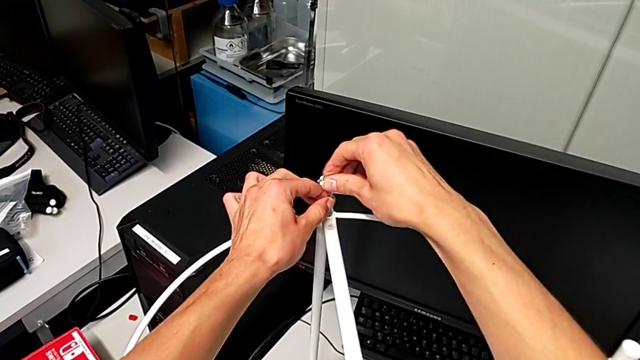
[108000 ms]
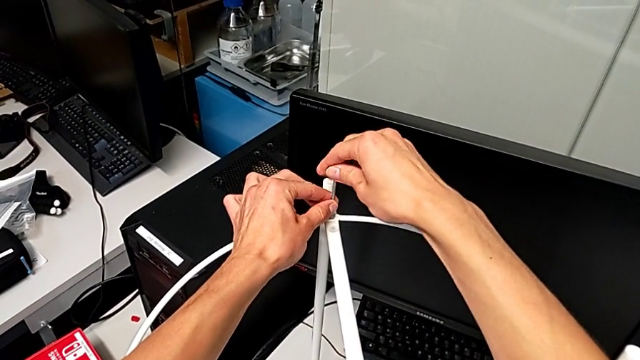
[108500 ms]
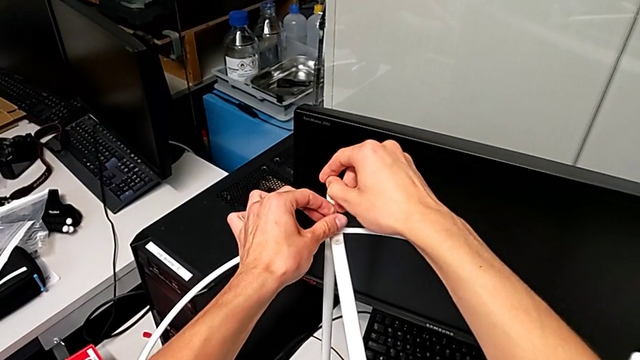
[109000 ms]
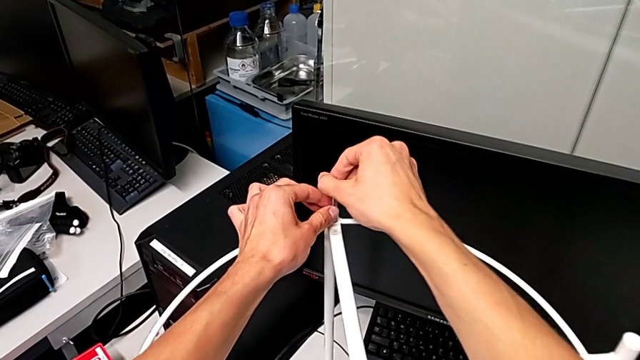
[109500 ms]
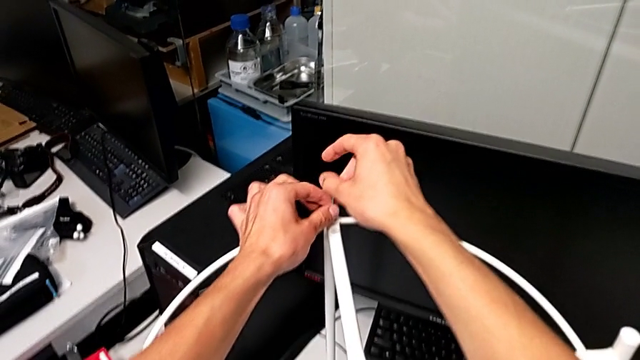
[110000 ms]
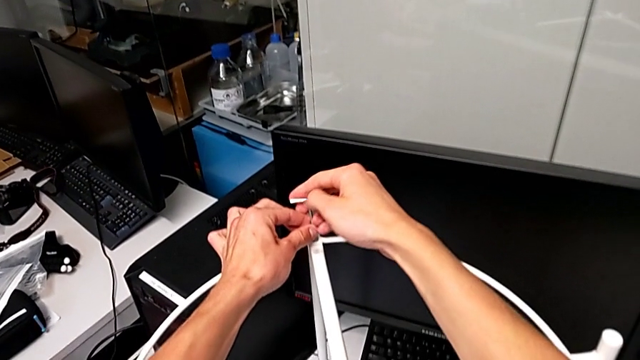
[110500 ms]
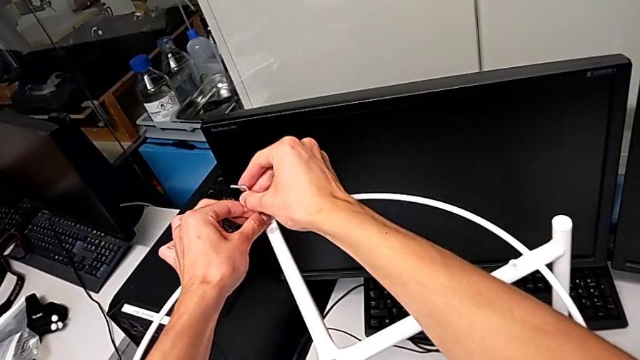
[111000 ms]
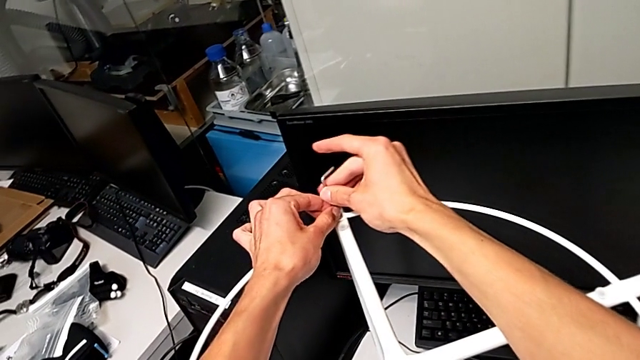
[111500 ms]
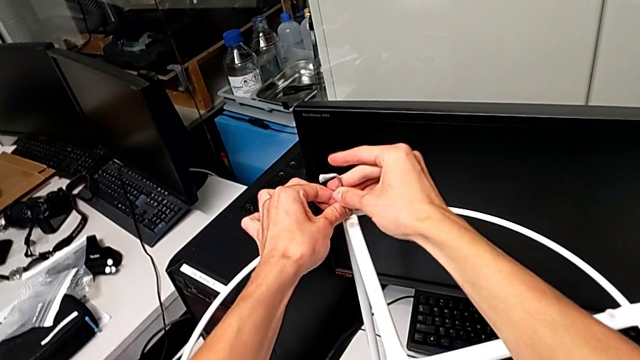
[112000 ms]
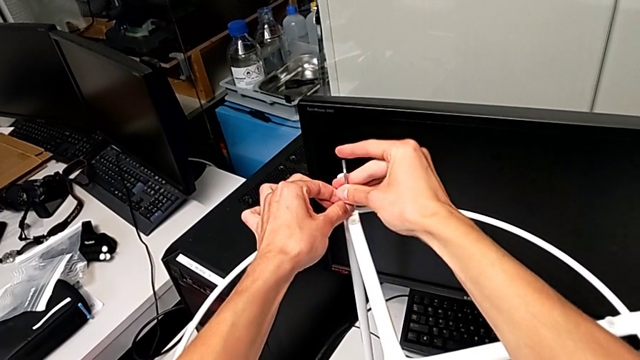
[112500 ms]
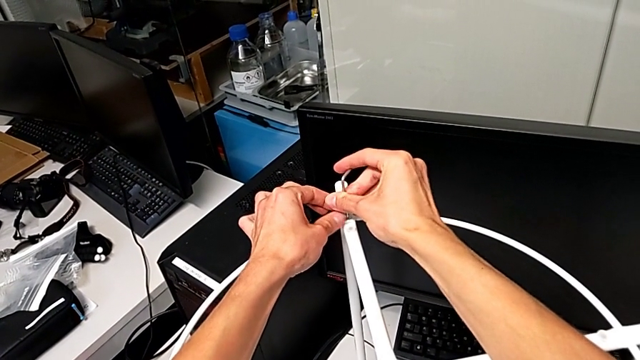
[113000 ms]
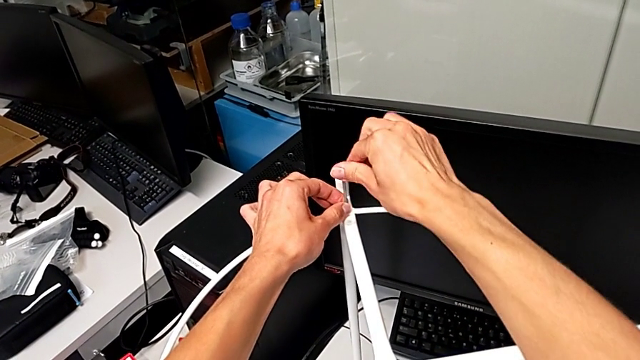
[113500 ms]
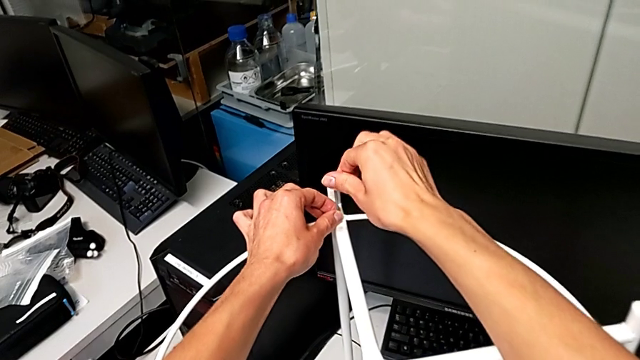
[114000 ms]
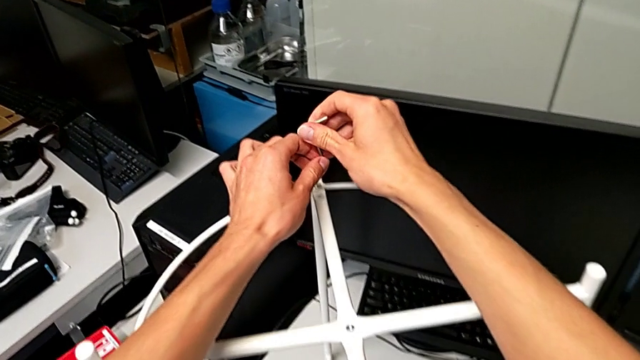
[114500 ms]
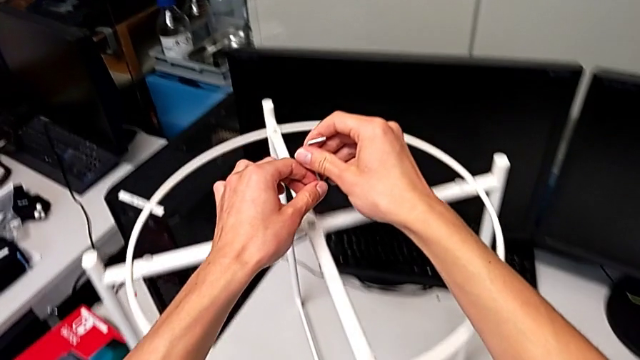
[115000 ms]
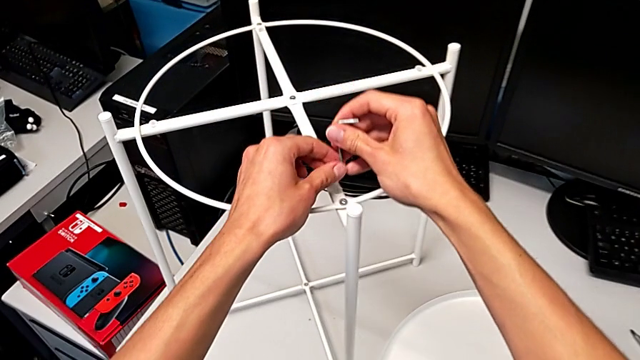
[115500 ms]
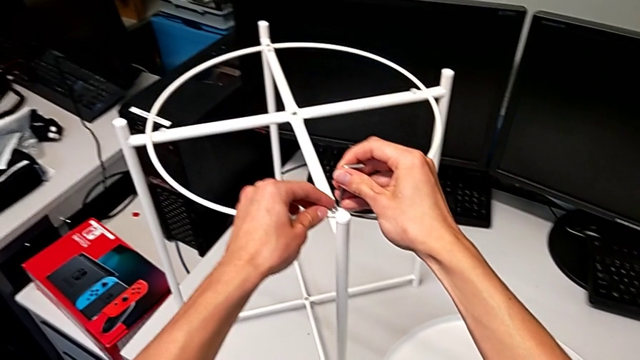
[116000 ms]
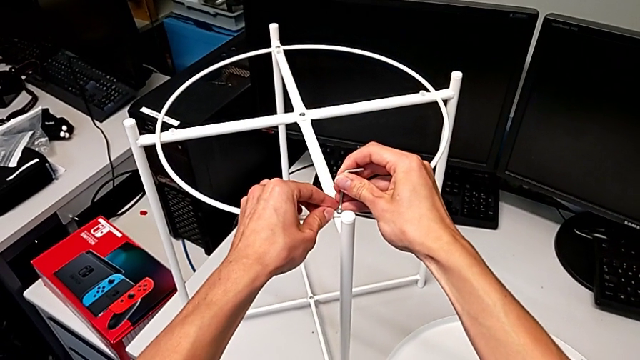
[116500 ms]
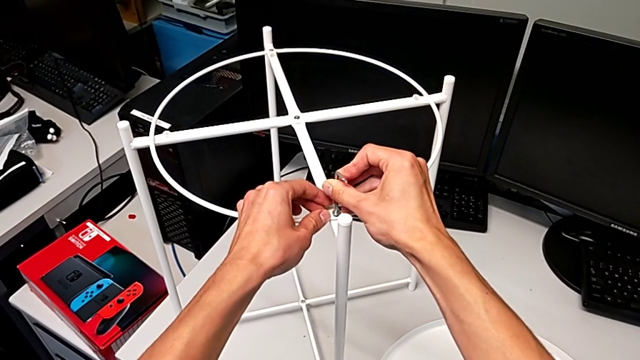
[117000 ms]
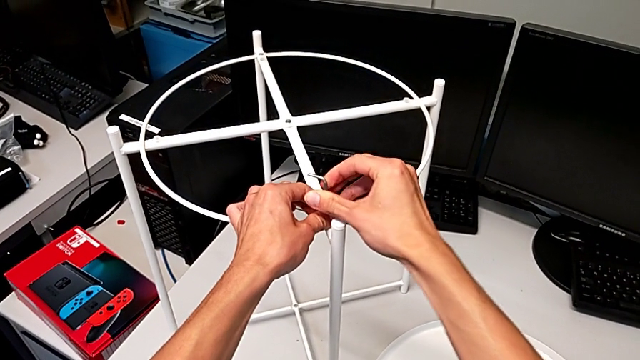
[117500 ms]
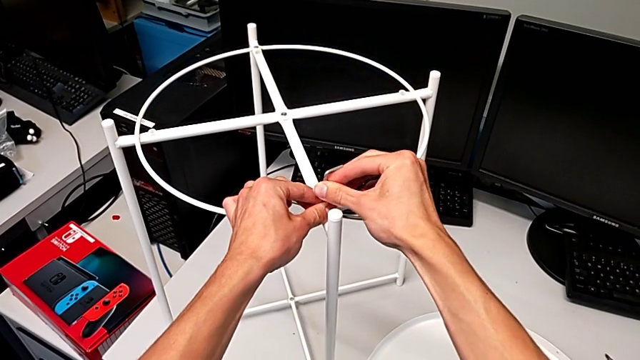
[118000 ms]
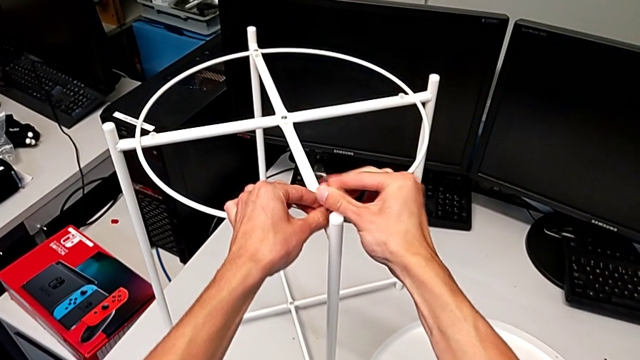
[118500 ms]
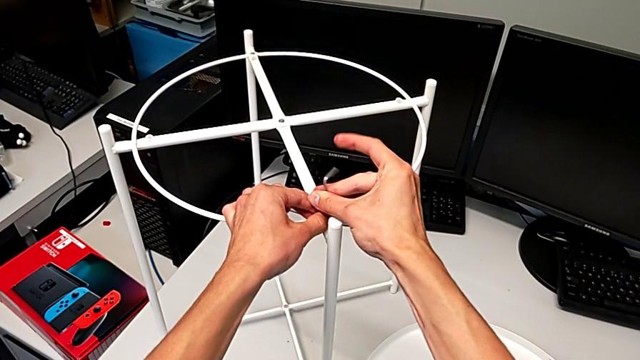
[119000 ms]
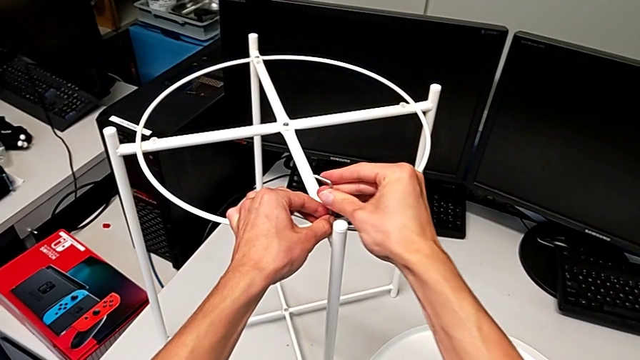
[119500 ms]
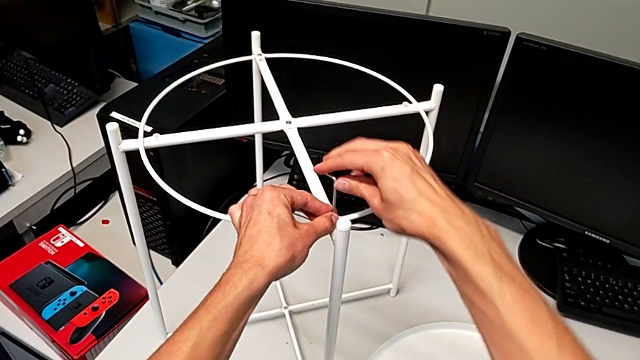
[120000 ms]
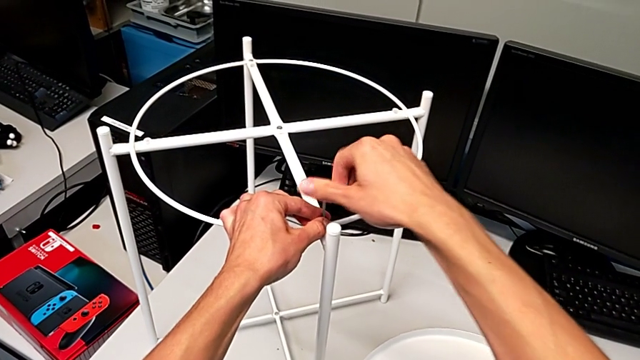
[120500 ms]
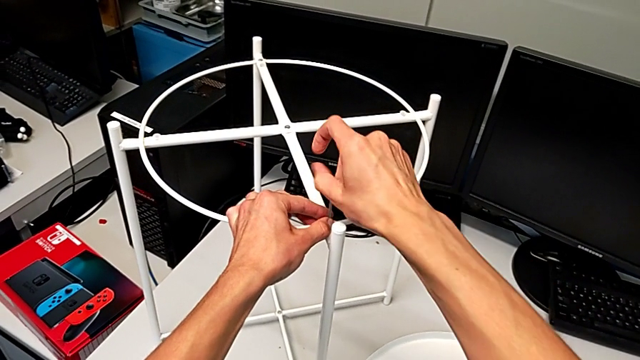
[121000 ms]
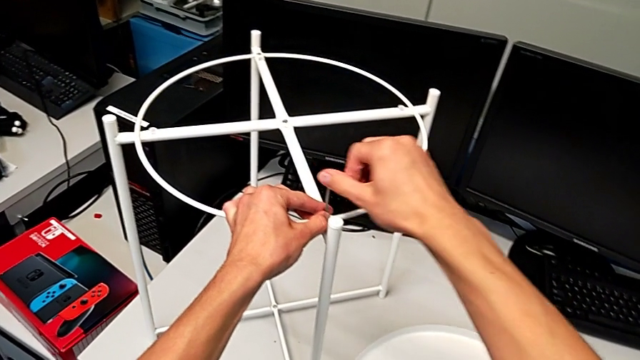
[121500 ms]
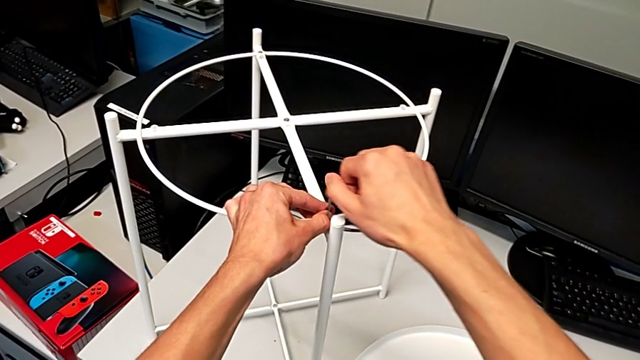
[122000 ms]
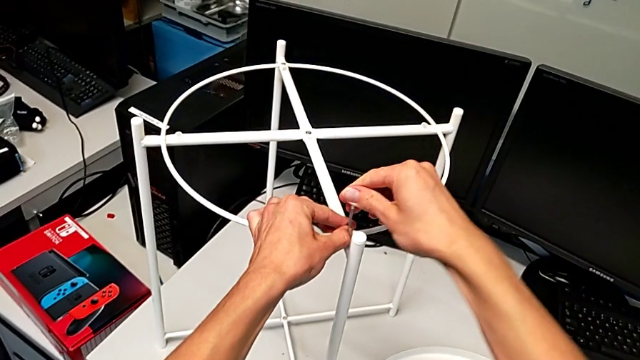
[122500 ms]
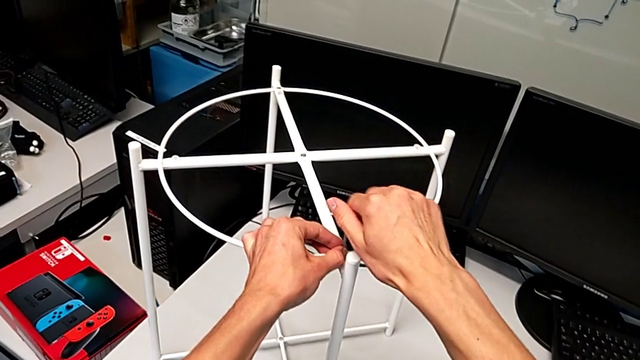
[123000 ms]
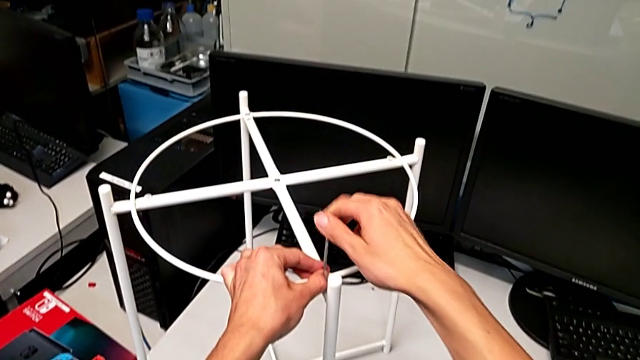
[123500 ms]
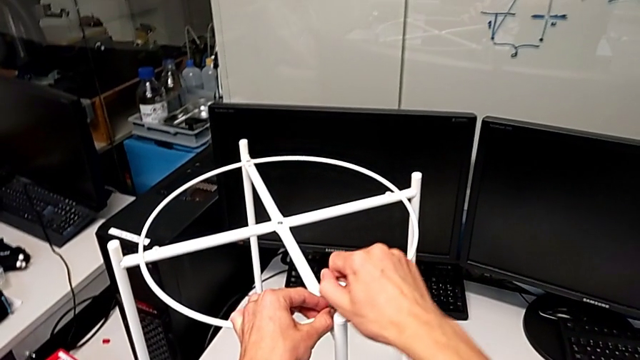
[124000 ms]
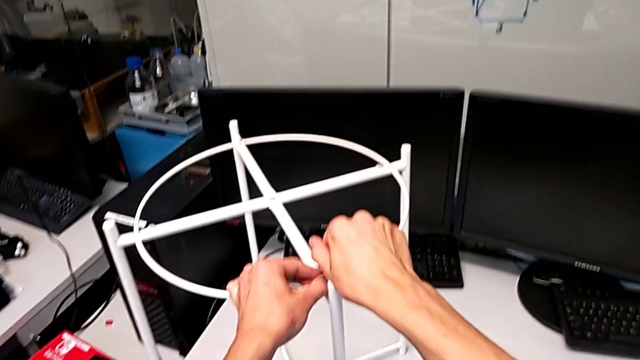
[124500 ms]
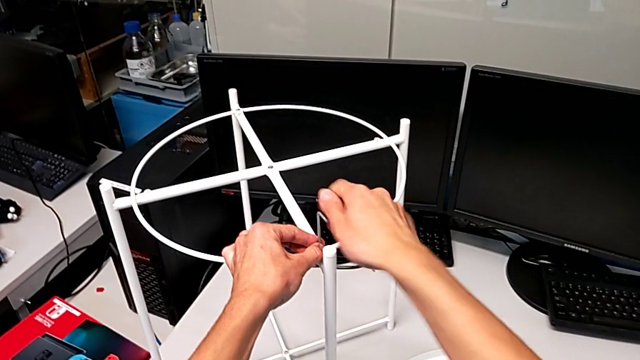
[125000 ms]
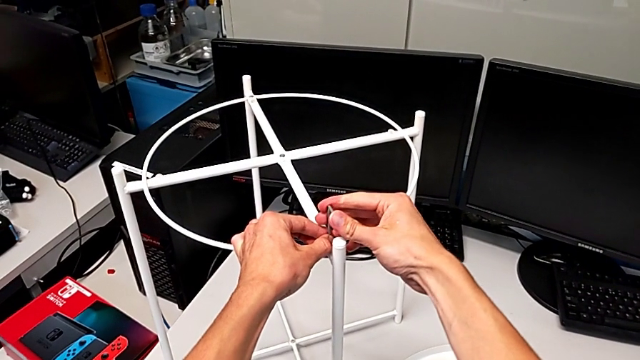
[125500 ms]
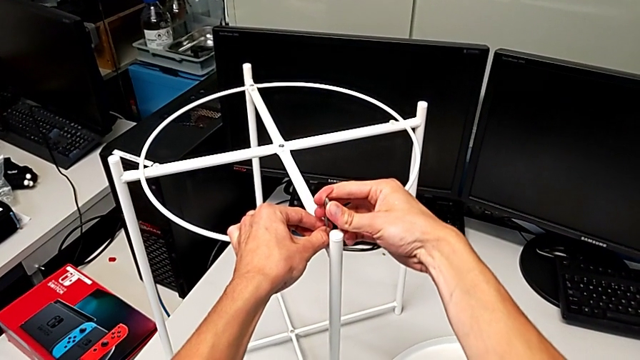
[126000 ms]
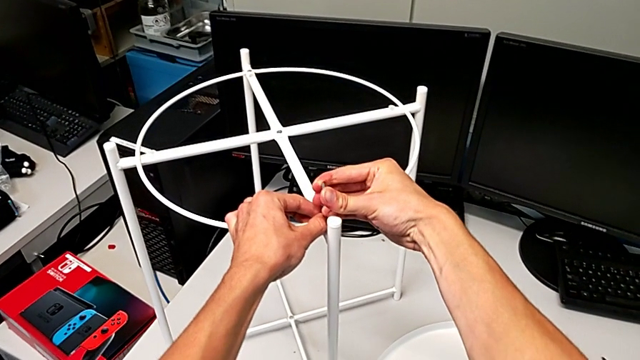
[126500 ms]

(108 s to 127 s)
The camera wearer is screwing the hex socket heads onto the circle. They keep screwing the second hex socket head and screw the first hex socket head.

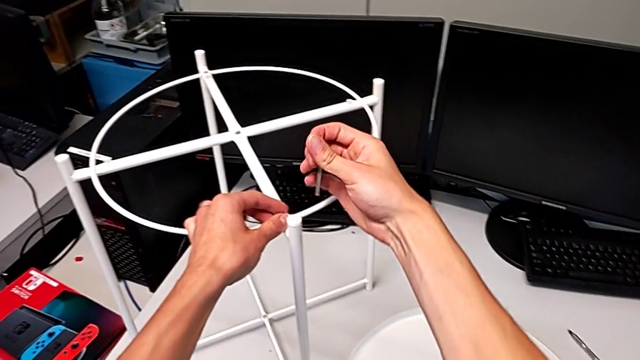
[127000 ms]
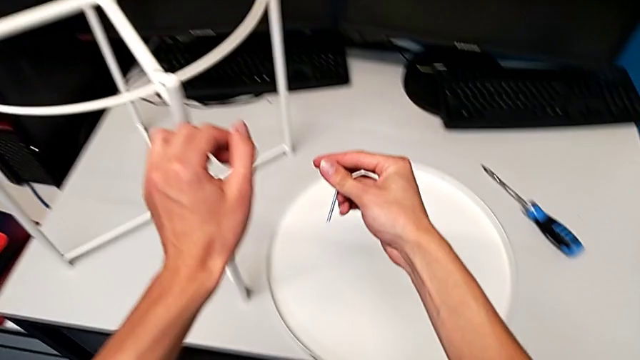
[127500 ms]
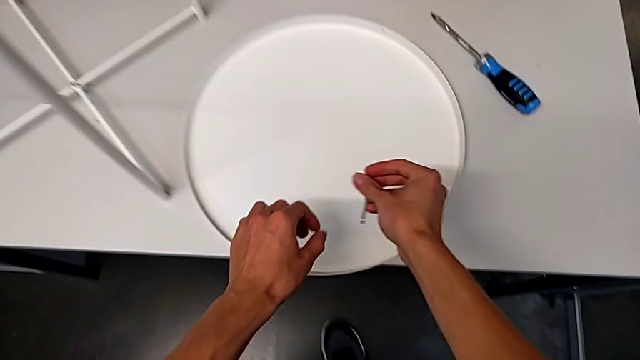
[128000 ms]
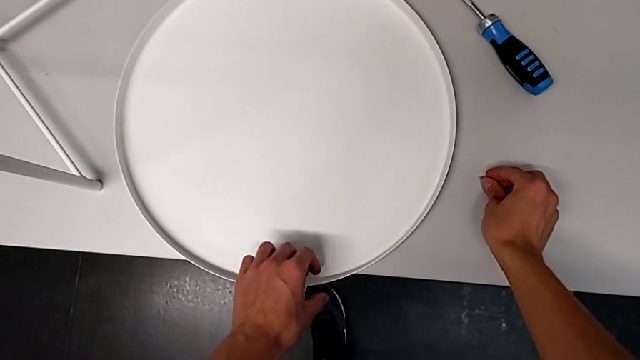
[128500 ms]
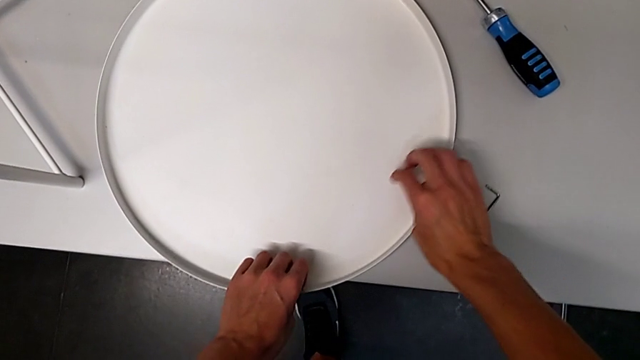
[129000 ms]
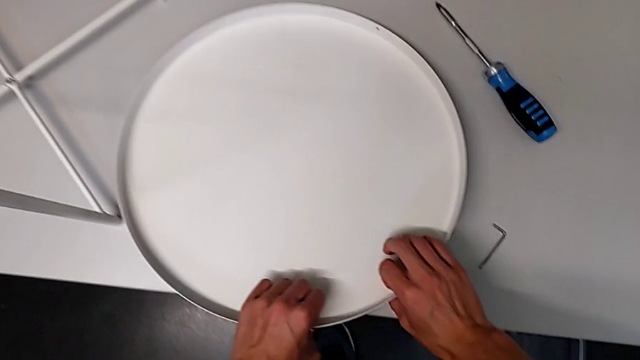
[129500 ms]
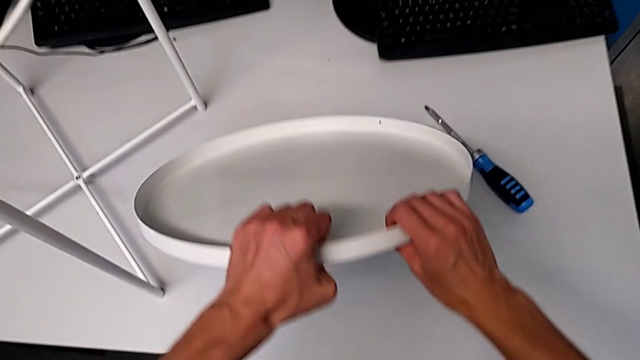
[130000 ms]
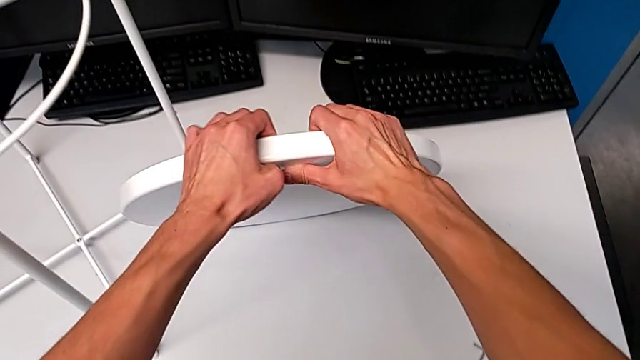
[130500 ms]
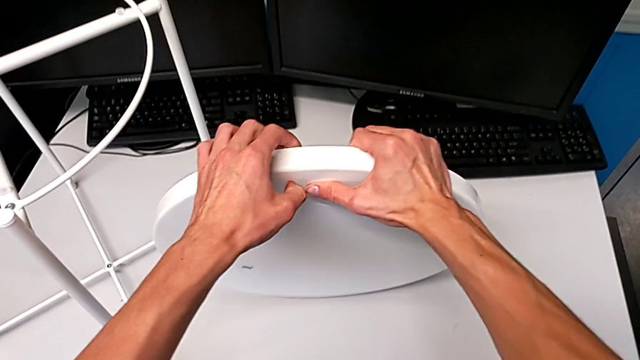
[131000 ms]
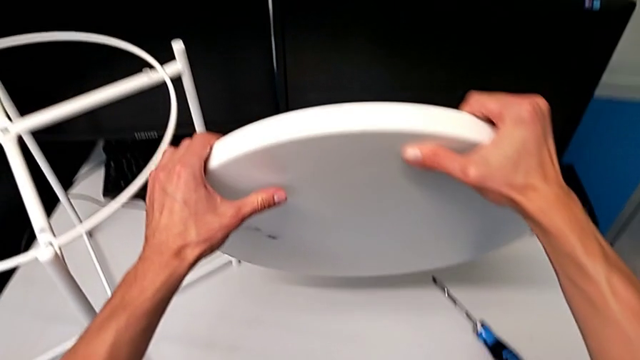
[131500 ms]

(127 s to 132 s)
The camera wearer is putting the tray on their legs. They place the Allen wrench, grab the tray and lift it.
